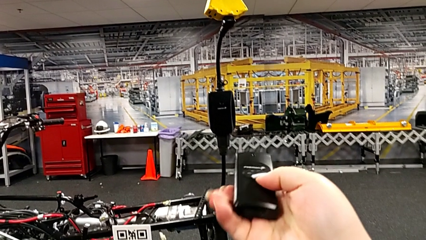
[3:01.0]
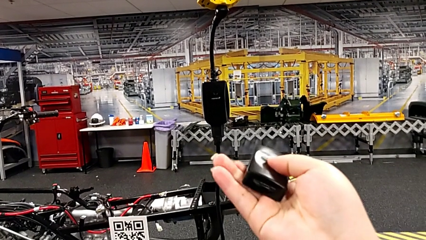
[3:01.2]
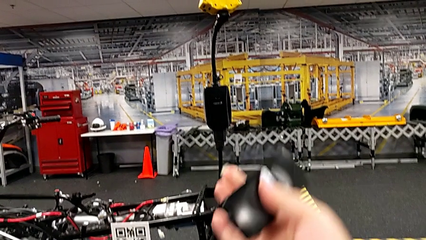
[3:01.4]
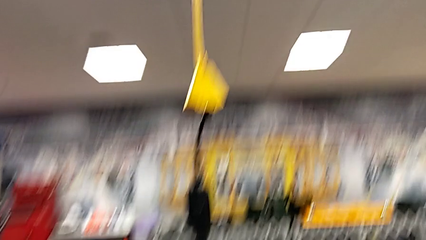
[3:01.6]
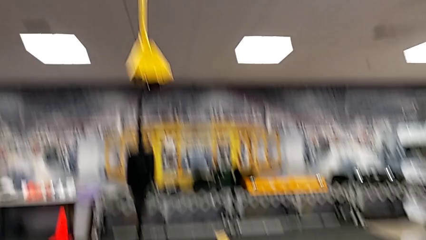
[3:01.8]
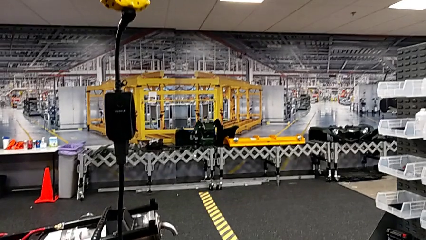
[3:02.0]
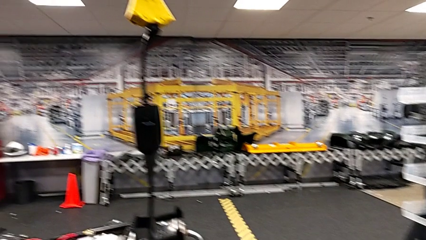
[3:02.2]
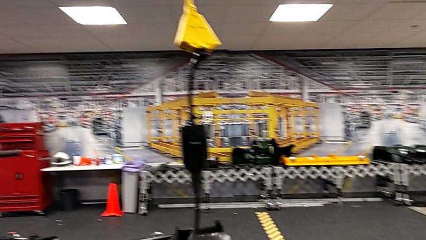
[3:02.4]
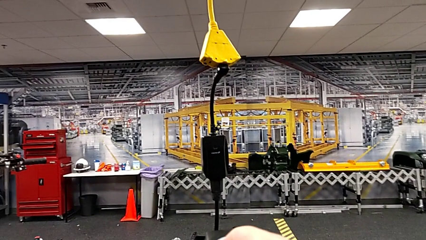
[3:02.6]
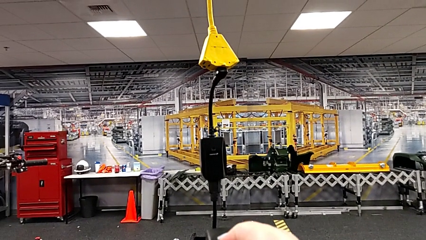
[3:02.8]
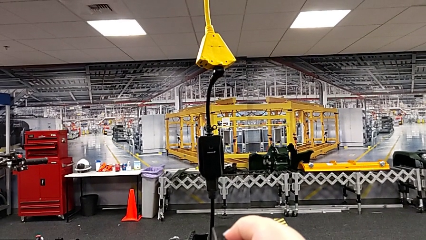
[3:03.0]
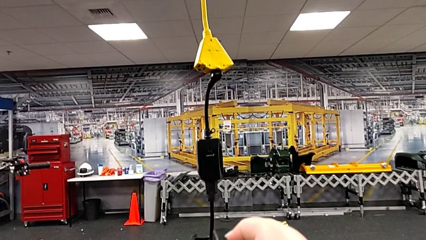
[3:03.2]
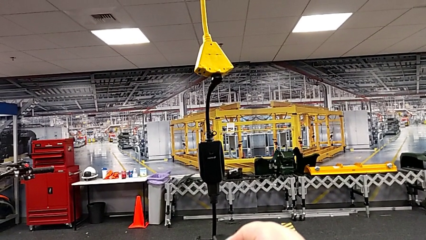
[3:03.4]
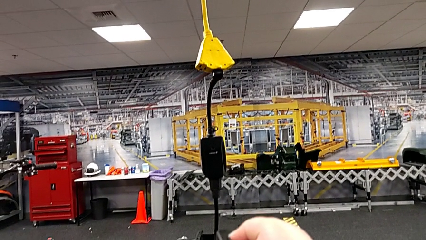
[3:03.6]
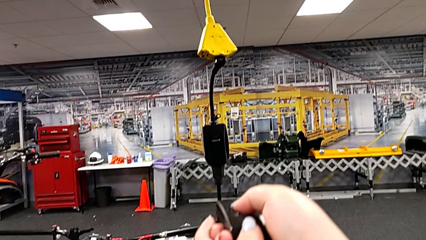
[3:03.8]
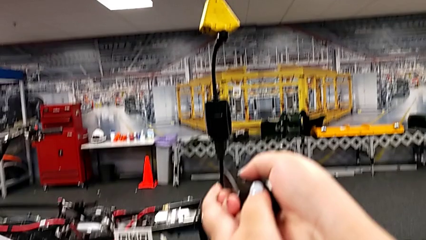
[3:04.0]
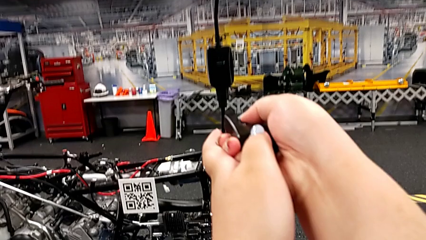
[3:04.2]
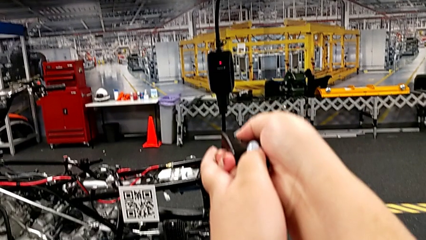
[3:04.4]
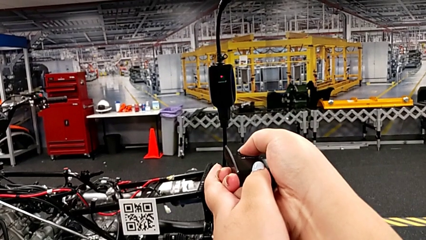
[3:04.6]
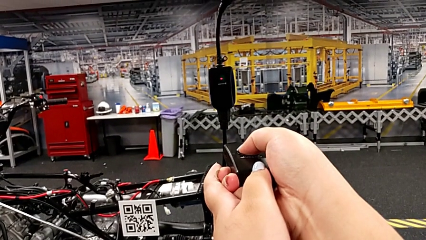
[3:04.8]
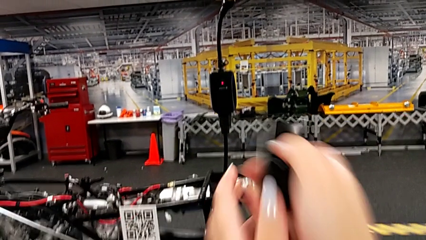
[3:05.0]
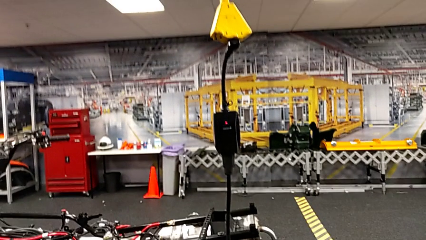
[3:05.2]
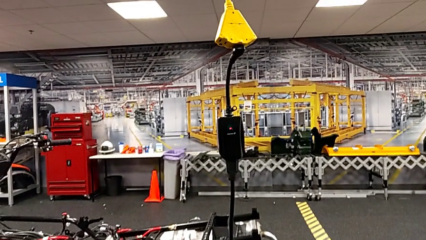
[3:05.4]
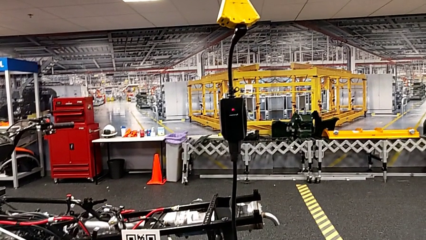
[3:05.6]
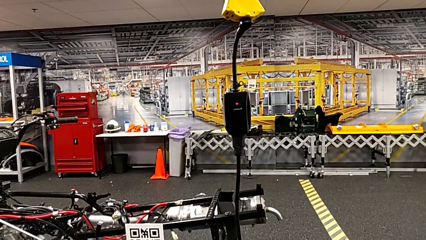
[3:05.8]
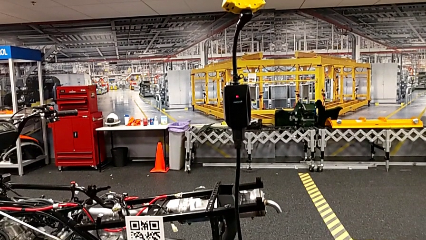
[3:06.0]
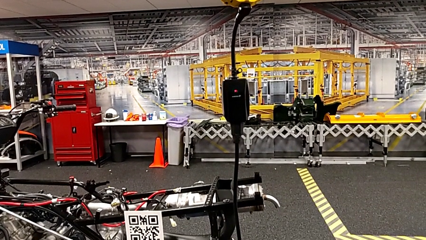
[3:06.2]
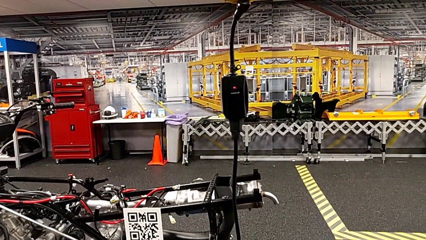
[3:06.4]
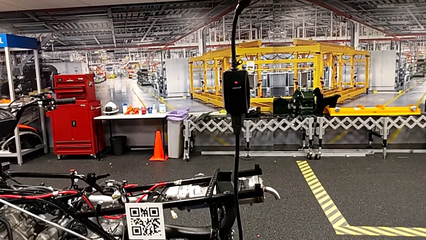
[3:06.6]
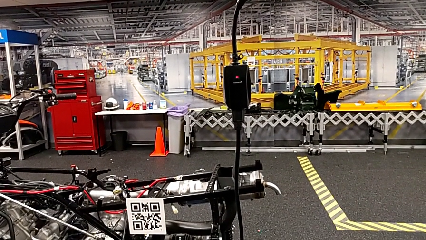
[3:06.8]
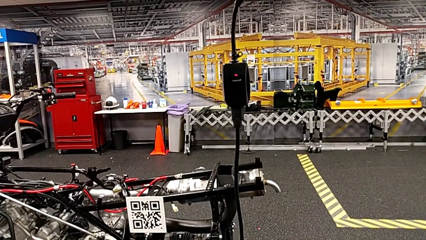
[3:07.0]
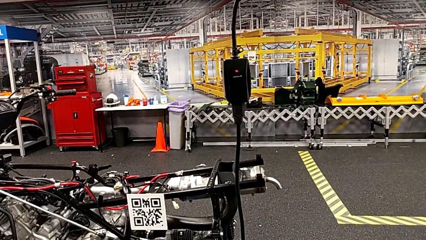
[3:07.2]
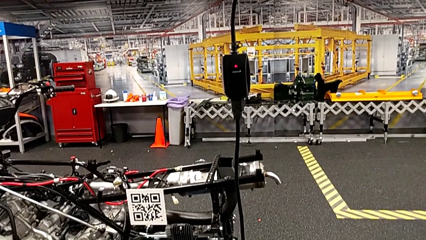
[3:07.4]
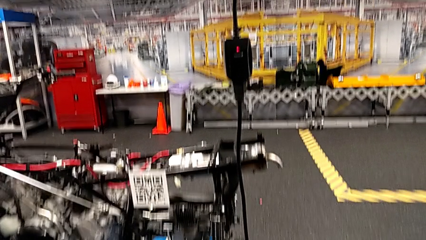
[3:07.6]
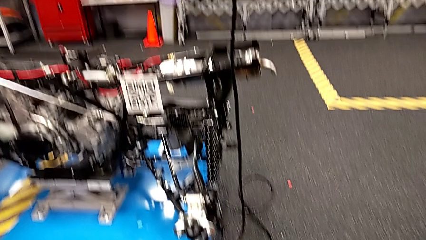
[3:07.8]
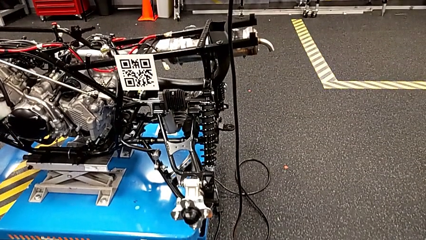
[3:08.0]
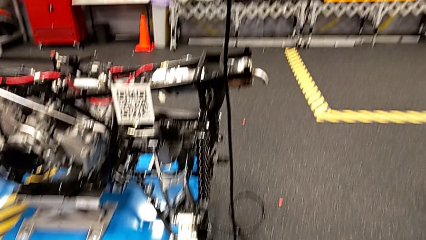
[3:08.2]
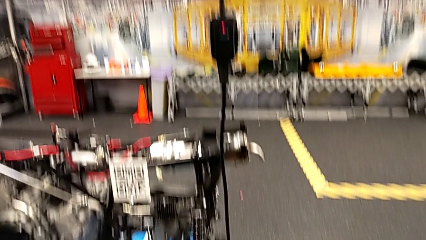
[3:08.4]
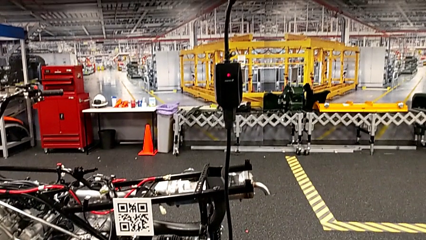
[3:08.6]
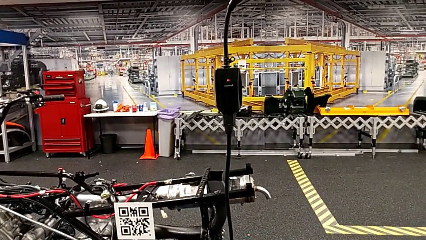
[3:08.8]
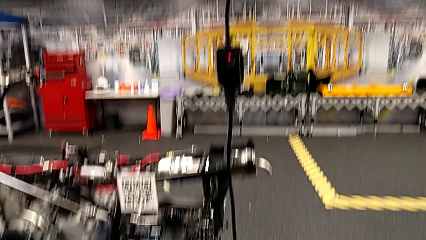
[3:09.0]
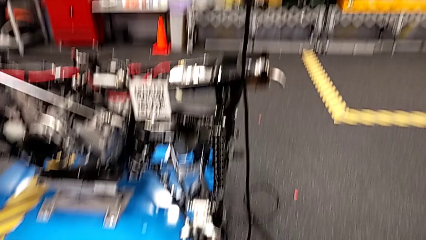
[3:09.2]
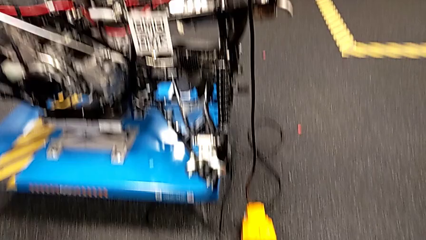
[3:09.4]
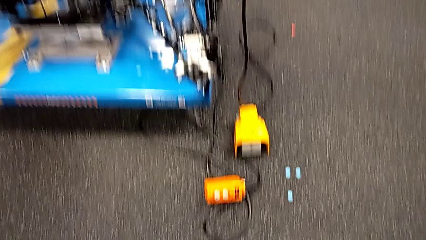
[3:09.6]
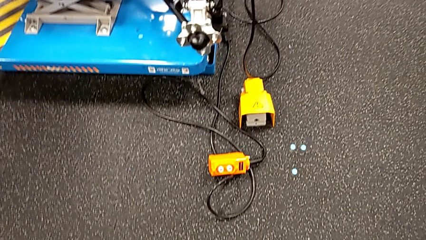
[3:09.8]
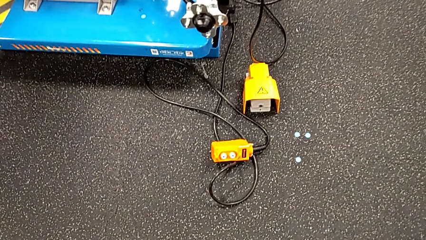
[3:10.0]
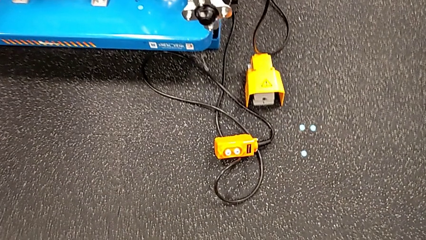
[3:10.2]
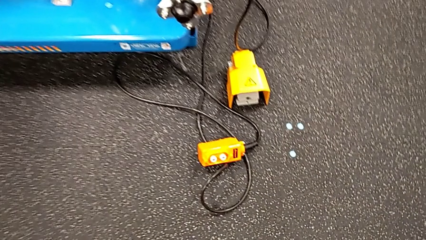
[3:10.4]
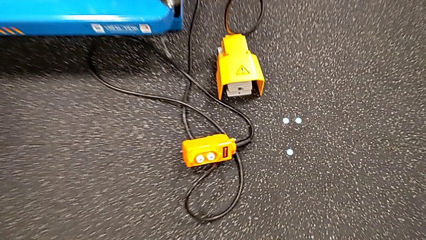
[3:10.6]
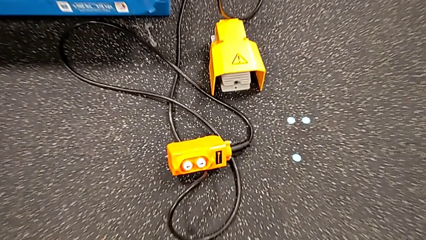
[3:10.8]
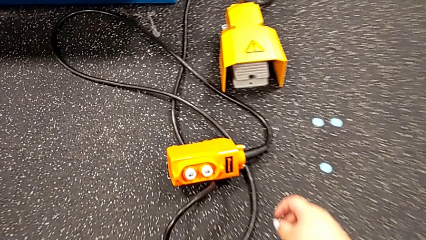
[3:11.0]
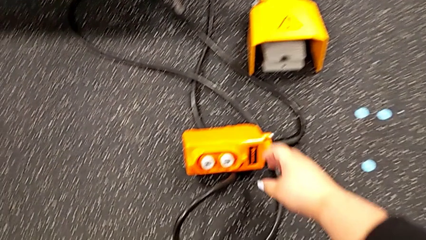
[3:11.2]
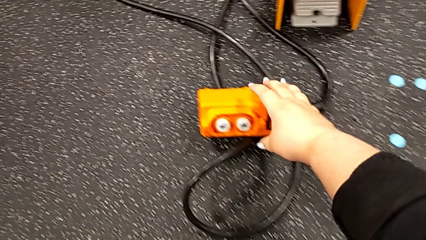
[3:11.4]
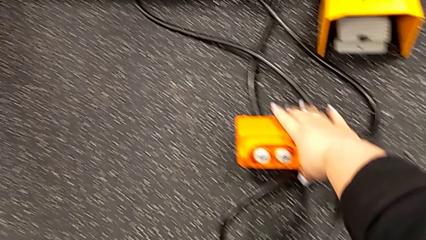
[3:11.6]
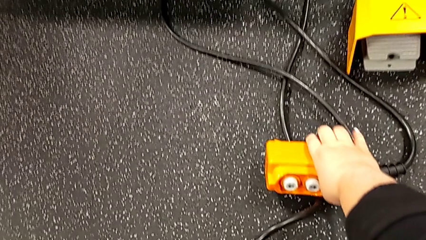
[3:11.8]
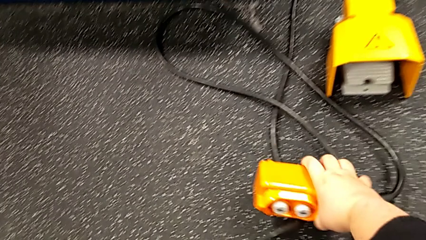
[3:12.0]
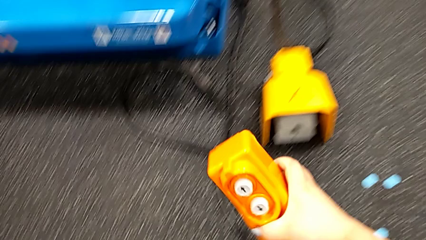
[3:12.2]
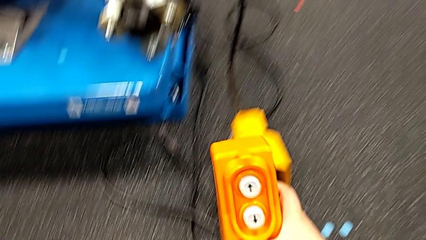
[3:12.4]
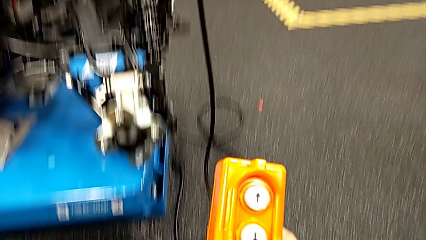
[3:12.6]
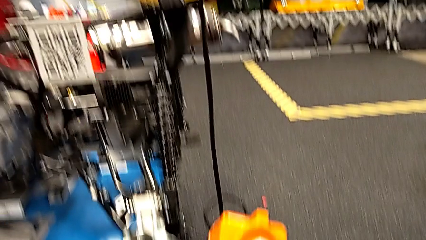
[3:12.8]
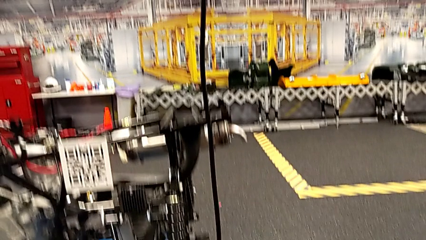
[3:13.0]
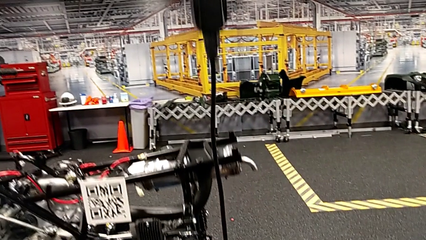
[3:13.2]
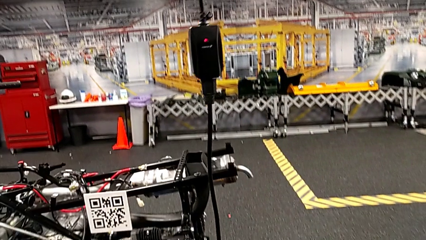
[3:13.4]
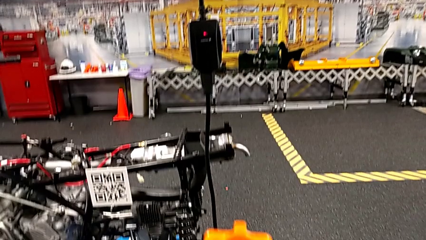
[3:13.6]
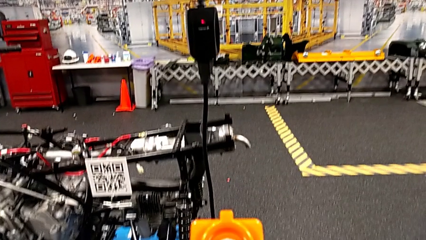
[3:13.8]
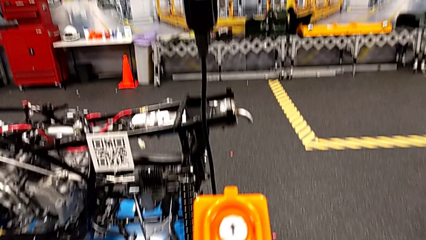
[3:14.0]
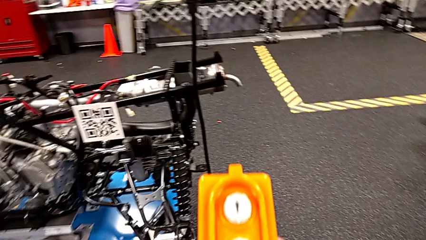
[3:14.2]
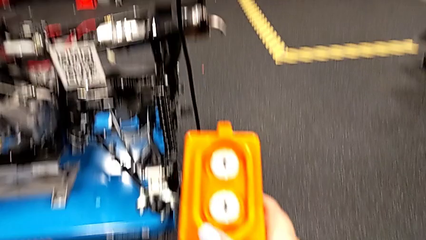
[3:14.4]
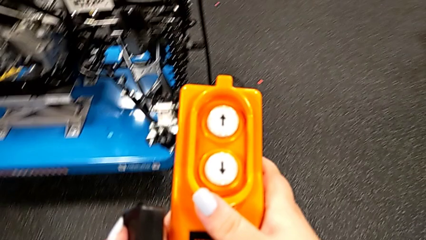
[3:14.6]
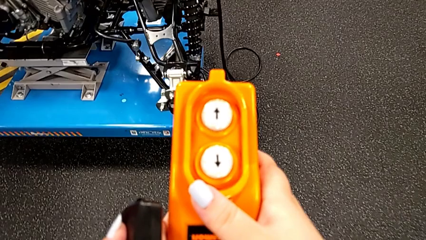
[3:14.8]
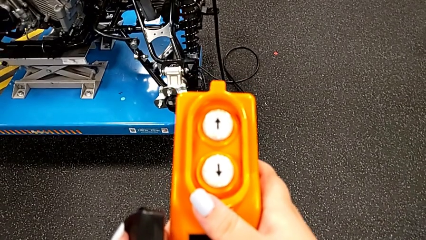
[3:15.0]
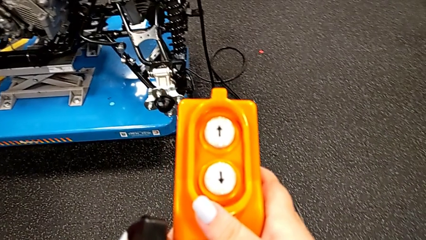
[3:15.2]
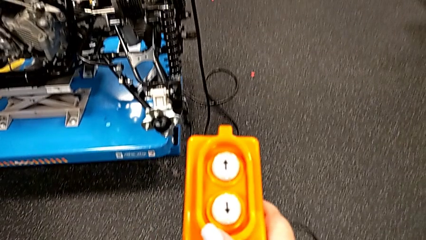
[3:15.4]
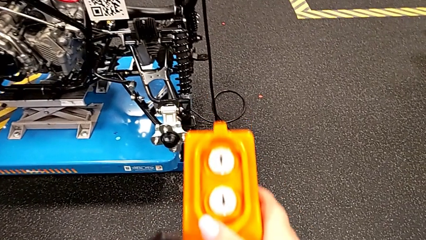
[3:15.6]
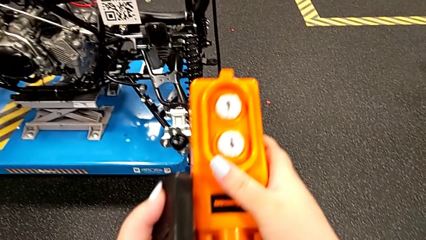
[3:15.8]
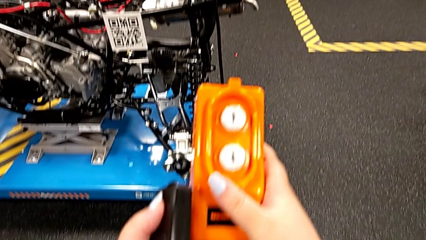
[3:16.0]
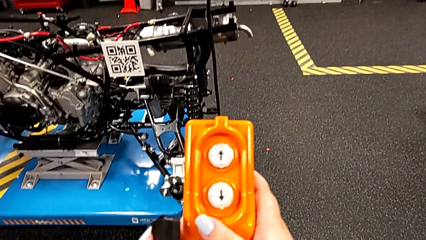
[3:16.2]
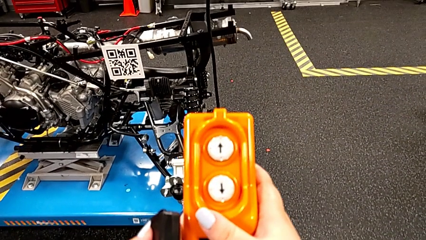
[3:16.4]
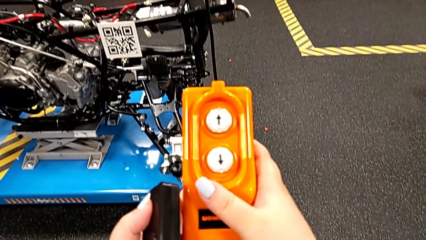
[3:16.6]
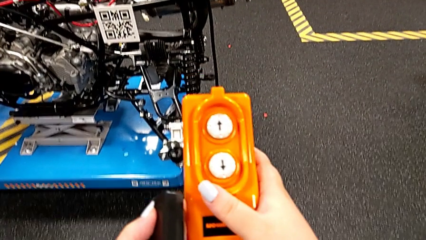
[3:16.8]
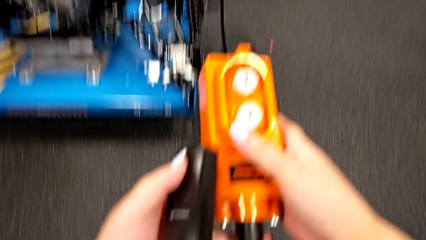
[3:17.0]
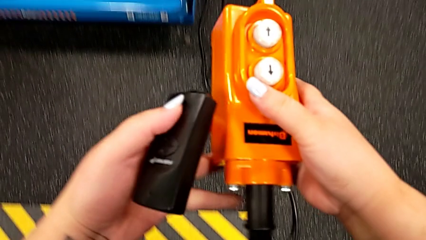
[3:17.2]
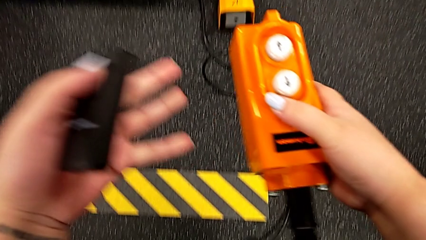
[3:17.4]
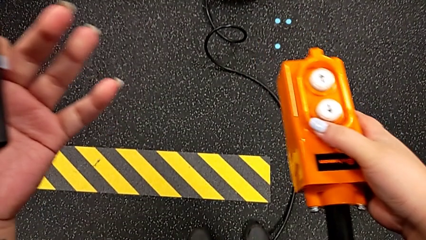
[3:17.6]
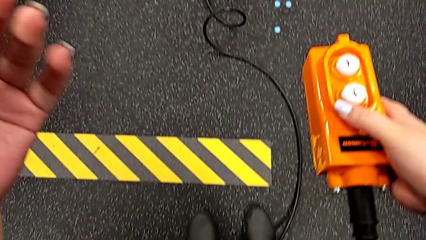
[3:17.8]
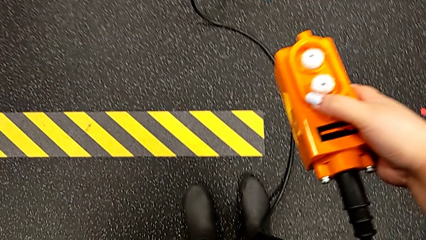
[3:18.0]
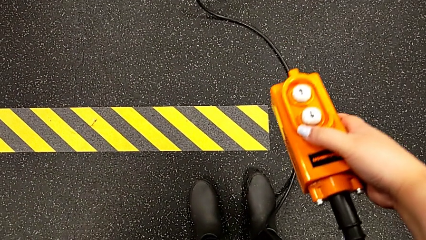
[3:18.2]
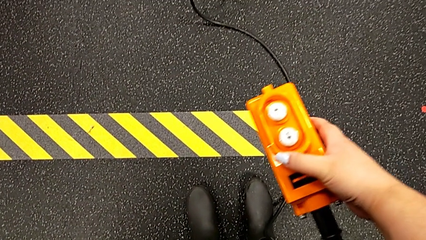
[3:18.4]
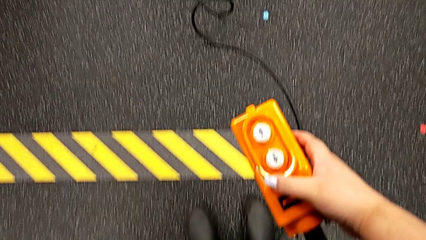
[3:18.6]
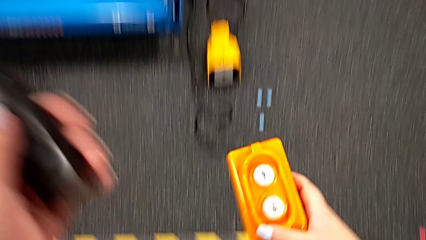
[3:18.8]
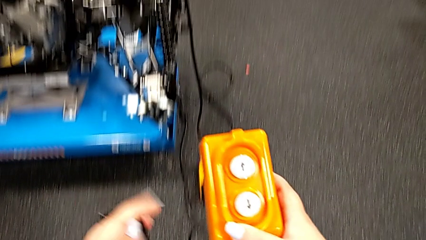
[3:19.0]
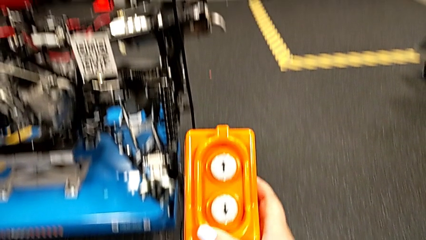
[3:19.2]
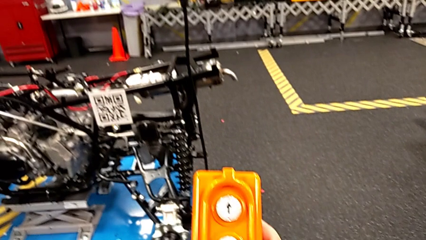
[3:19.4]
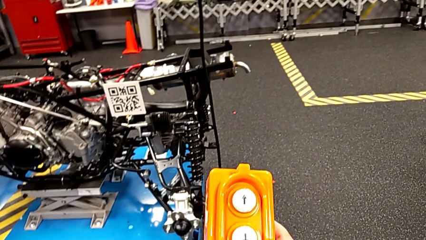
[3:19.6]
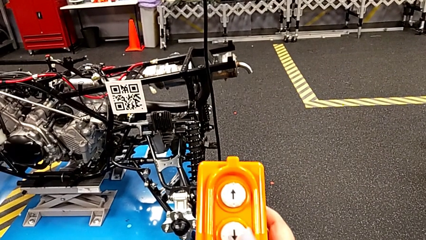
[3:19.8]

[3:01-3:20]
The camera wearer is using the remote to lift the ATV. They flip the quality control bench, press the black quality control bench, grab the remote and begin to hold it.
